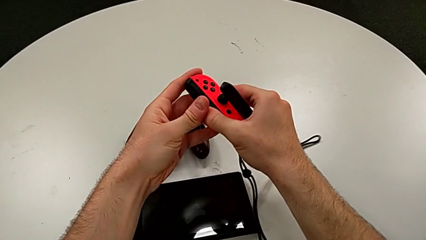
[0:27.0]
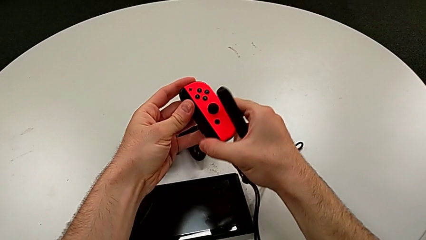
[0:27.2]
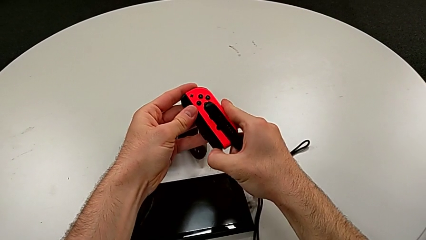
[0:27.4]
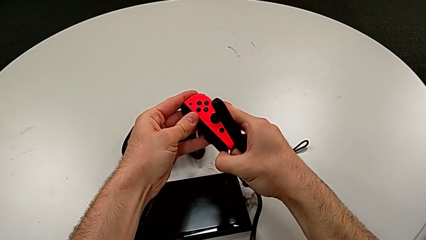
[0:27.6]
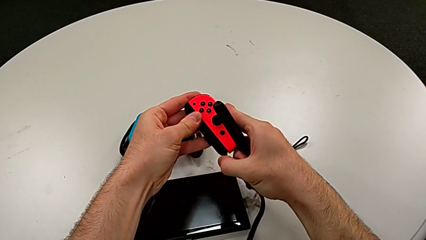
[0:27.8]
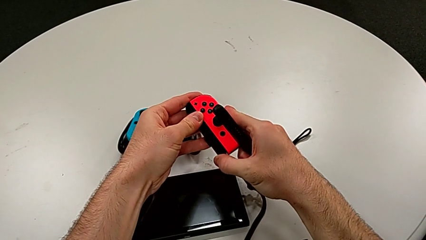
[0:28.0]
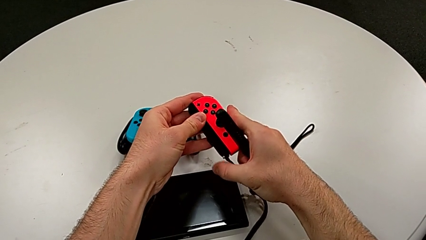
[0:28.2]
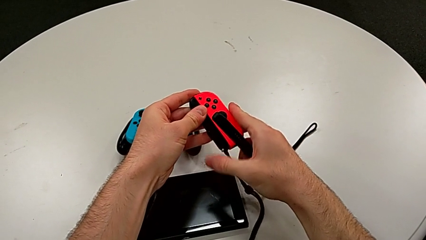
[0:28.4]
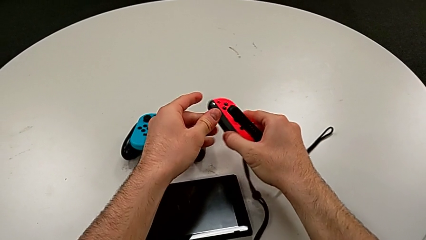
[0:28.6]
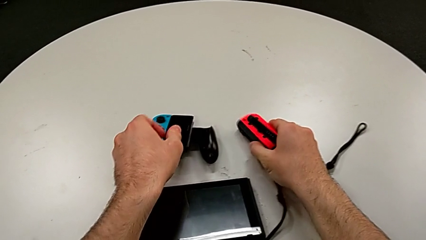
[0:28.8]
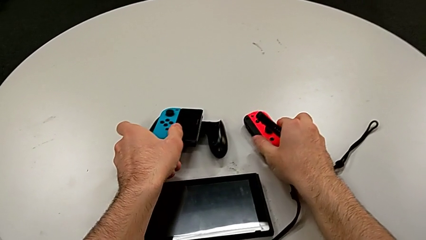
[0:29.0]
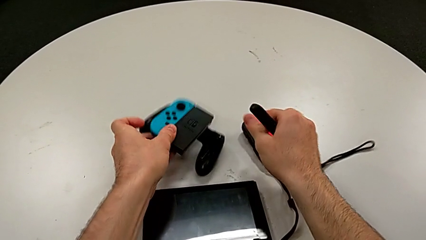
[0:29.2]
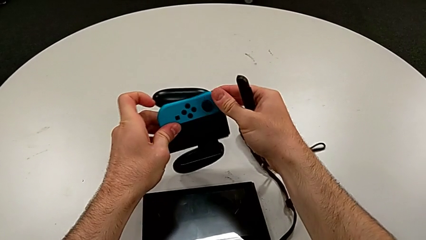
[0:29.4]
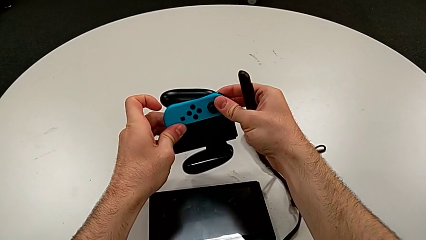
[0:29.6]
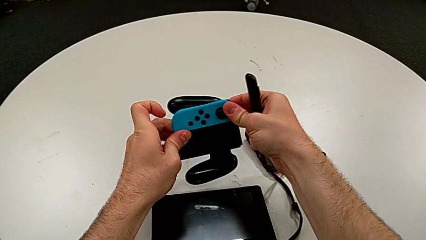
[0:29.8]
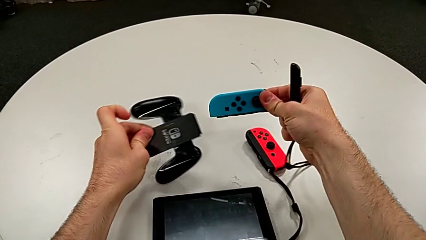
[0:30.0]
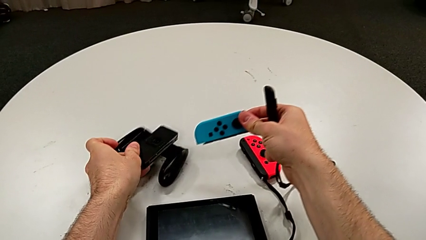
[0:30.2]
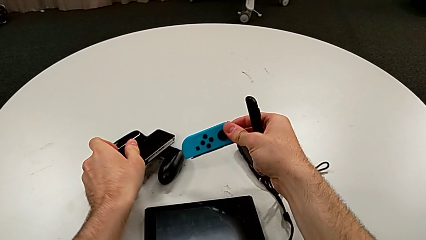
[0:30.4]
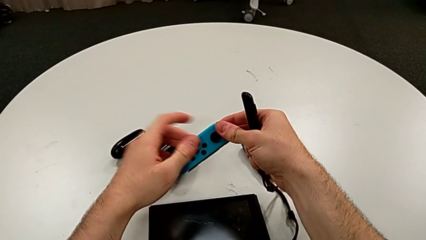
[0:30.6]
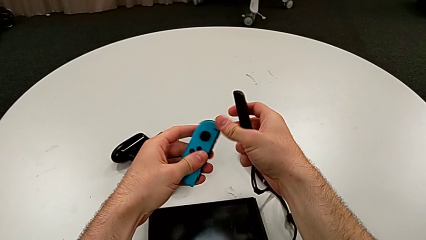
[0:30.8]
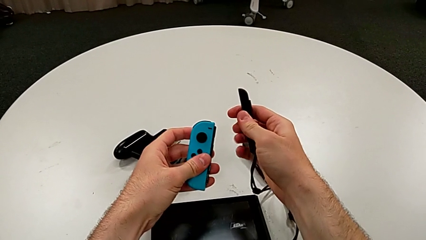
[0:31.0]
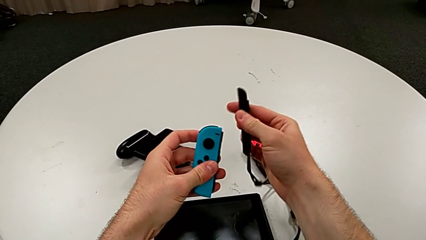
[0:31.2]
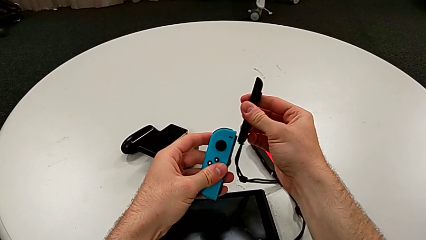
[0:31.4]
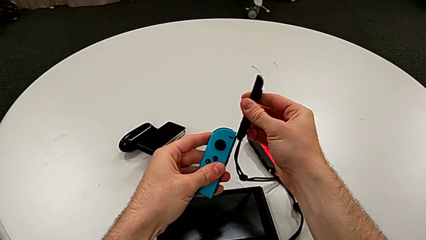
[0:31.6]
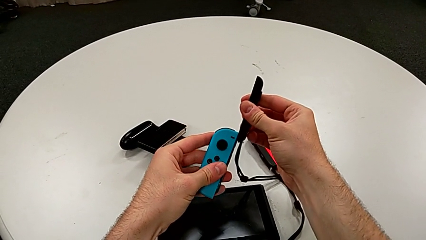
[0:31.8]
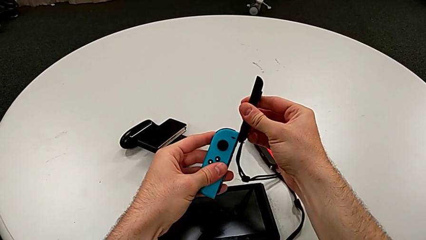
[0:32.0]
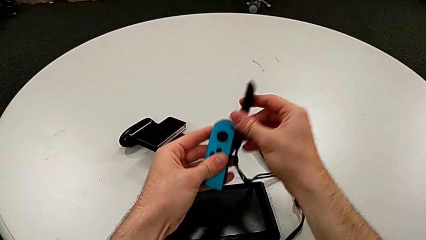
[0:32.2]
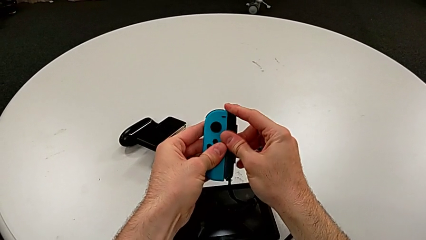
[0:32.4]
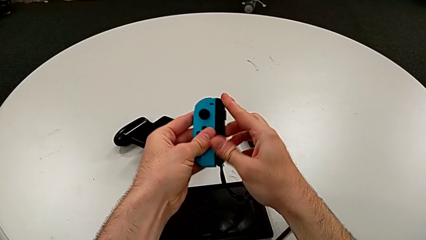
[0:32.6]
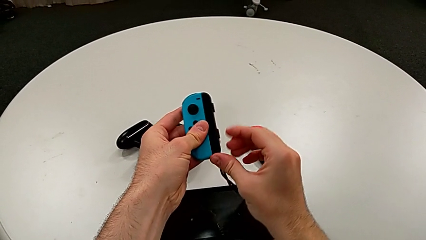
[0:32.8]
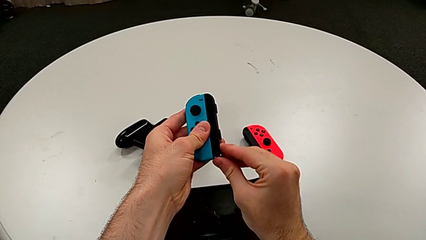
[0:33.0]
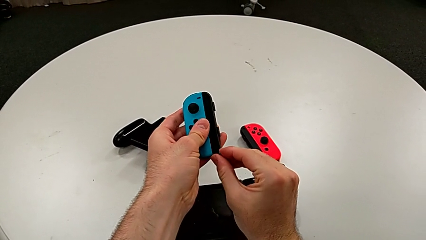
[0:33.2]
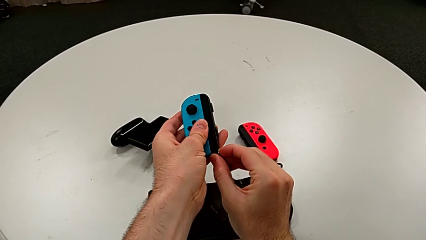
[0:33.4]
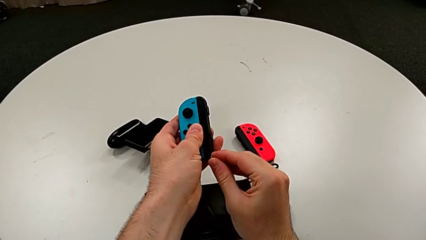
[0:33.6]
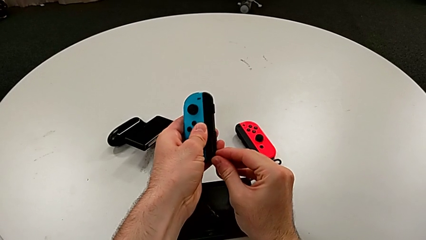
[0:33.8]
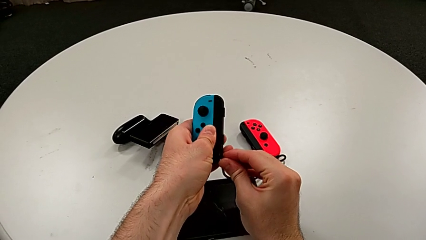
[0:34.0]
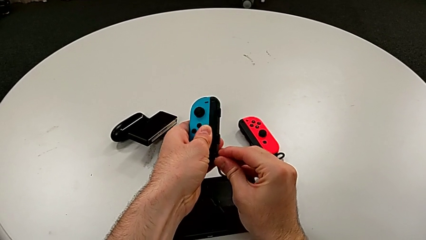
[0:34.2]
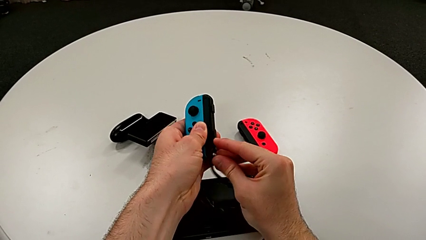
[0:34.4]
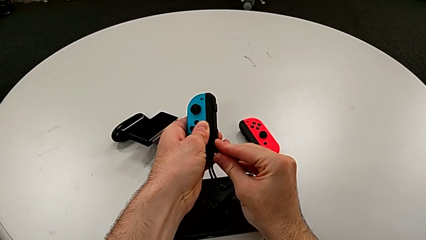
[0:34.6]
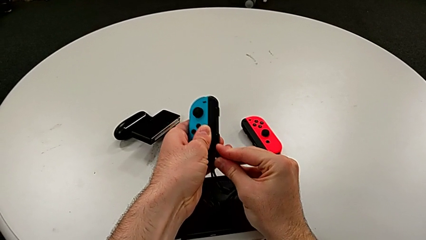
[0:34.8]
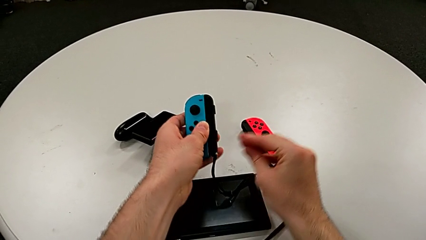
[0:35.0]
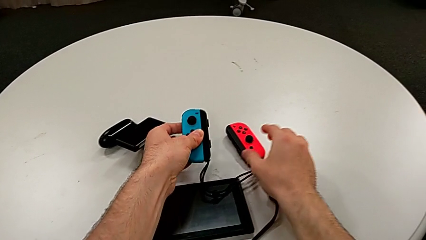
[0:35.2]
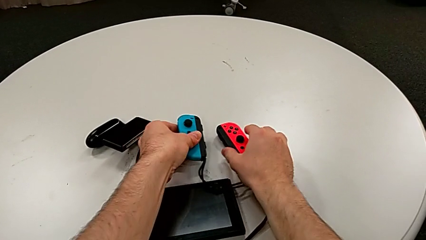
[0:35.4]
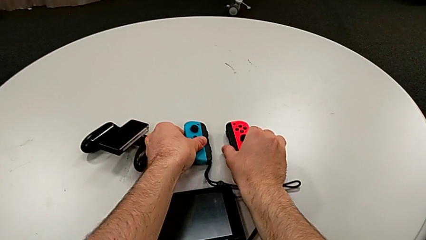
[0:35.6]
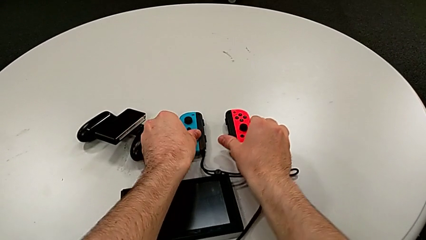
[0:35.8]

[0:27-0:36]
The camera wearer is exchanging the Joy-Con controller from the comfort grip to two Joy-Con controller modes. They press the white Joy-Con strap lock, place the red Joy-Con controller, slide the second Joy-Con strap, press the white Joy-Con strap lock and place the top Joy-Con controller.

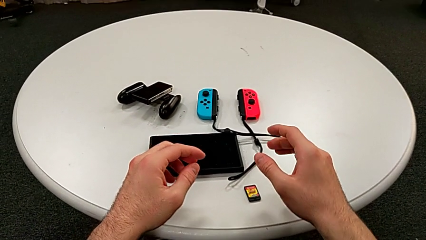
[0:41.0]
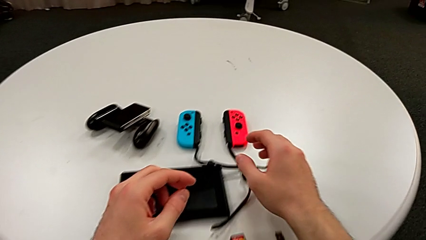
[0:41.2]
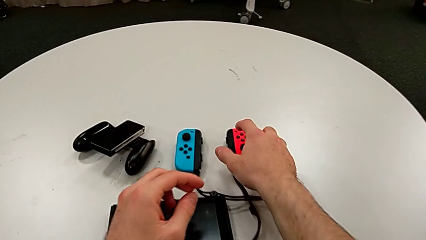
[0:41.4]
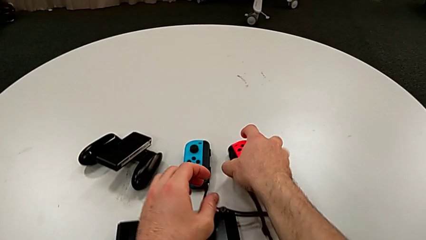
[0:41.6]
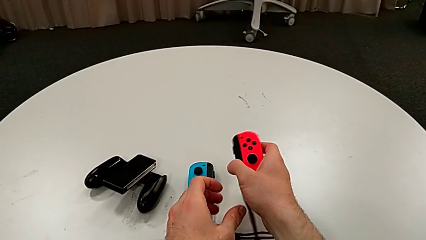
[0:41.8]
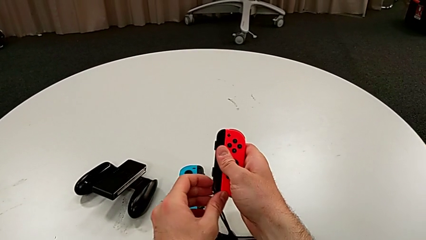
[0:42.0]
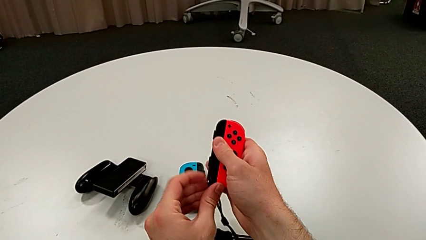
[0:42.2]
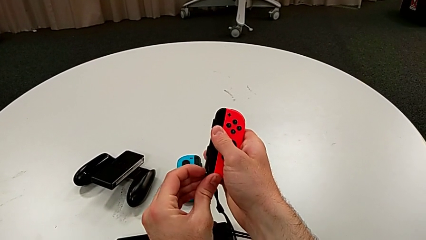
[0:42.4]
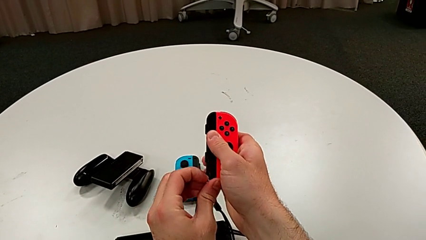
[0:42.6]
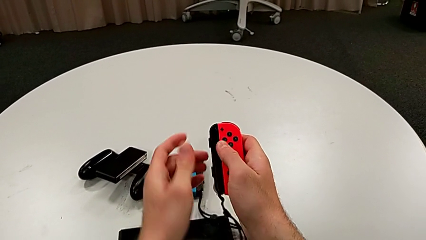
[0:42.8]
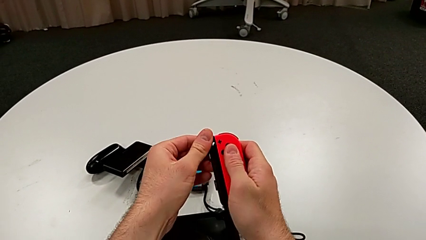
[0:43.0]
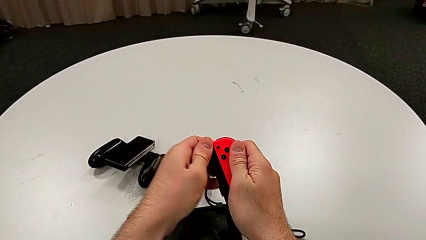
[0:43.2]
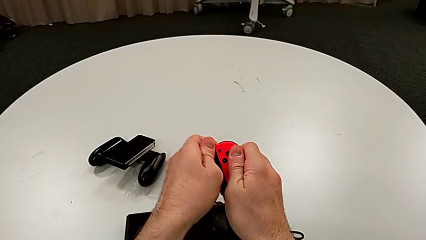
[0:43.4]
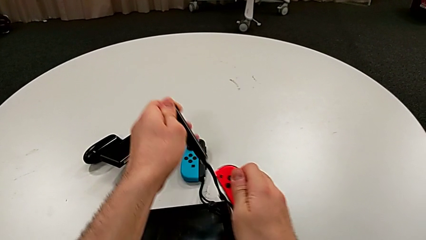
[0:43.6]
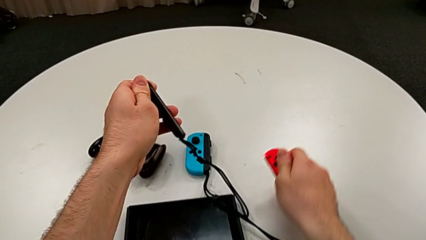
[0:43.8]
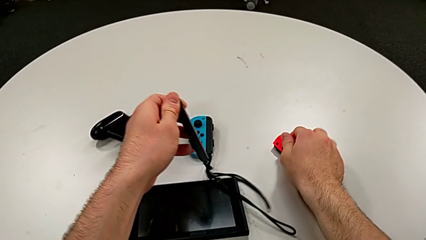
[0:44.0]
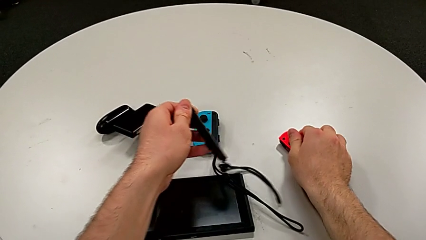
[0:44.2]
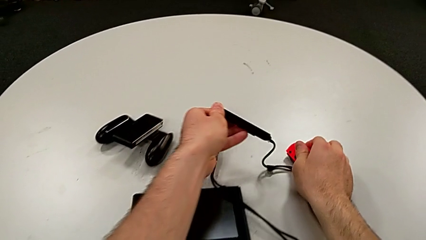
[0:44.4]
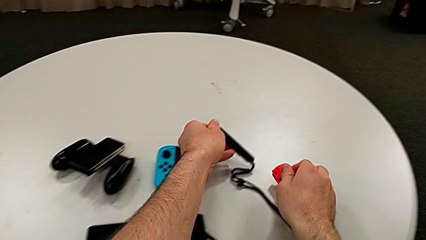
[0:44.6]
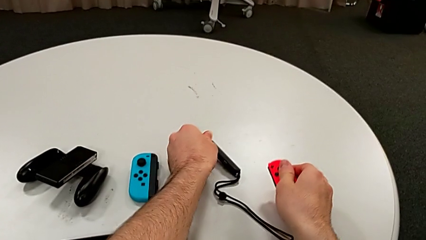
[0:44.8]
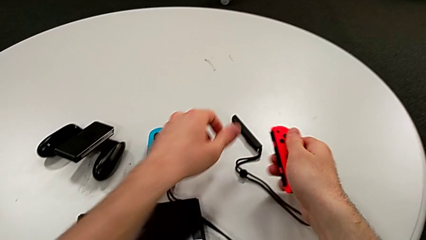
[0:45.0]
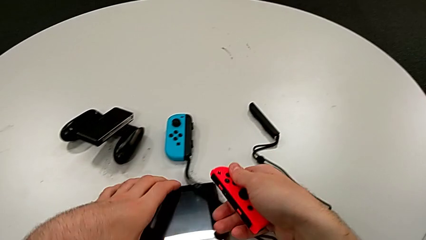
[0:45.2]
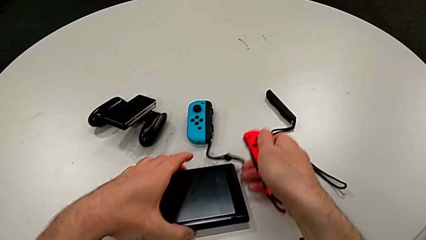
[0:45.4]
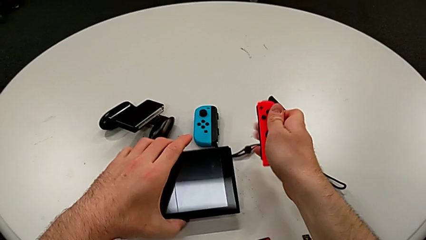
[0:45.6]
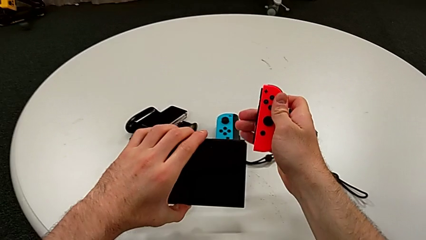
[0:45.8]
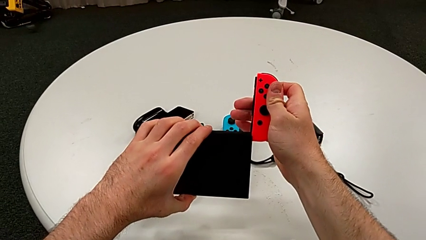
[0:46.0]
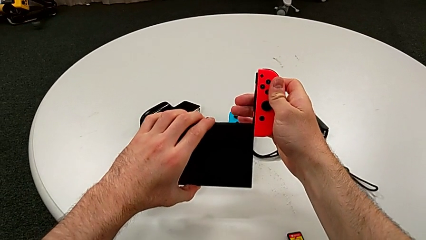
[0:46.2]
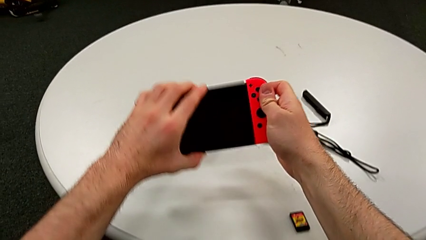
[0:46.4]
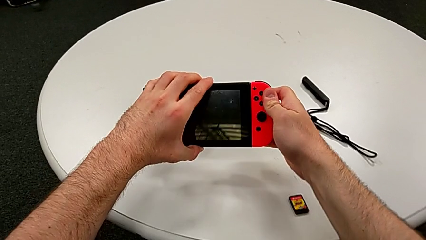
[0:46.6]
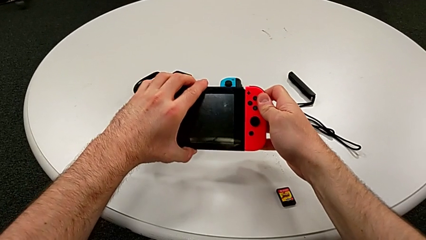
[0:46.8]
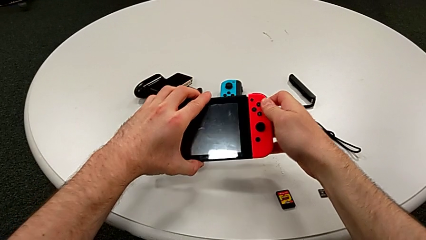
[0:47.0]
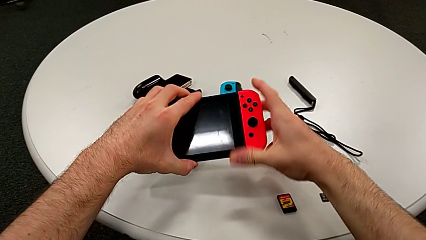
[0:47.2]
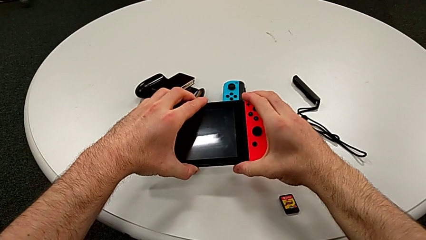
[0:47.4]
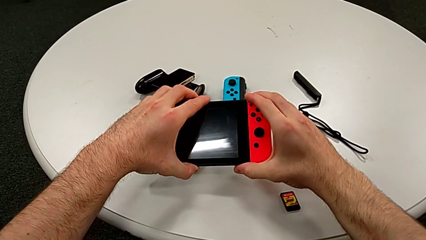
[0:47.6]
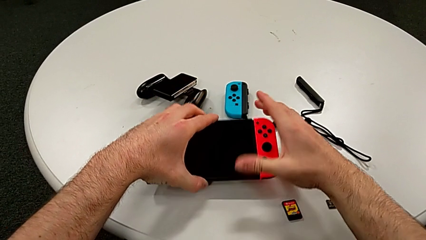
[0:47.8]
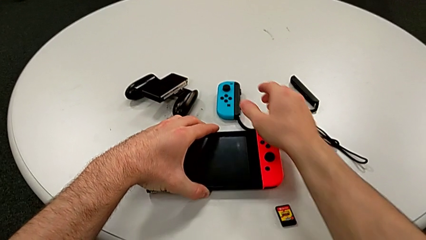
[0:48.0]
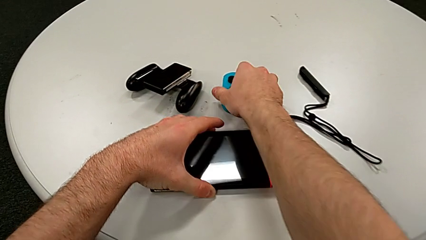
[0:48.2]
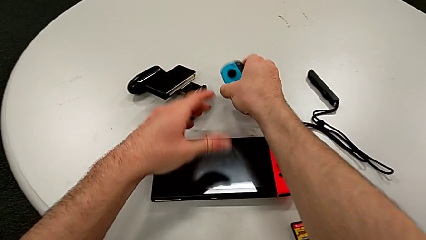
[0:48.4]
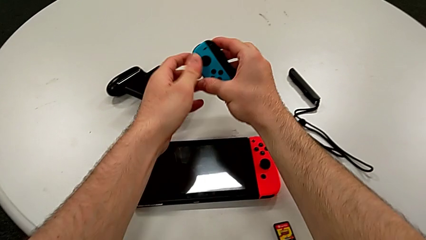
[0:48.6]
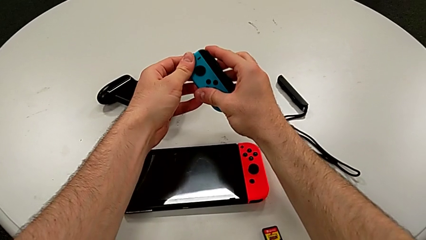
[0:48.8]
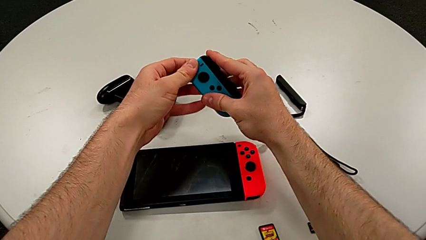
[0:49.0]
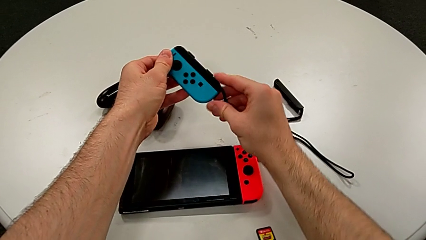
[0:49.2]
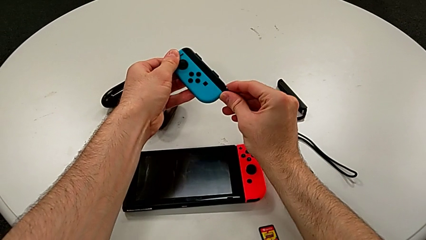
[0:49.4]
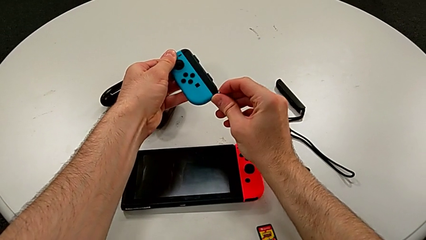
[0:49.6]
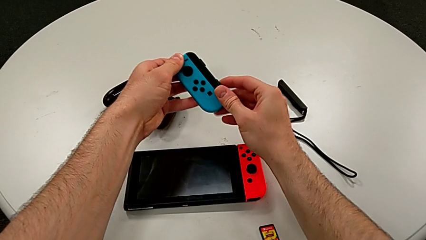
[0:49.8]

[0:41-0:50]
The camera wearer is assembling the Joy-Con controllers for the Nintendo Switch. They grab the red Joy-Con controller, press the white Joy-Con strap lock, withdraw the red Joy-Con controller, place it, place the black Joy-Con strap, grab the red Joy-Con controller, assemble it and grab the blue Joy-Con controller.
